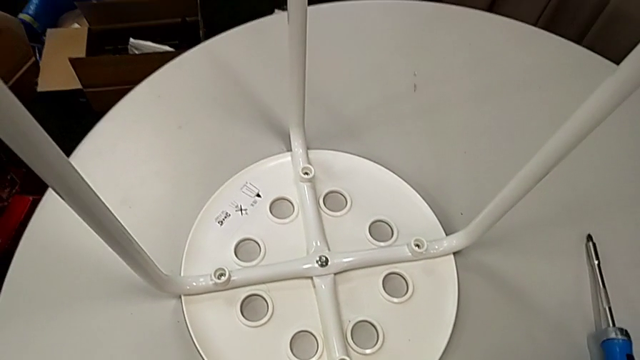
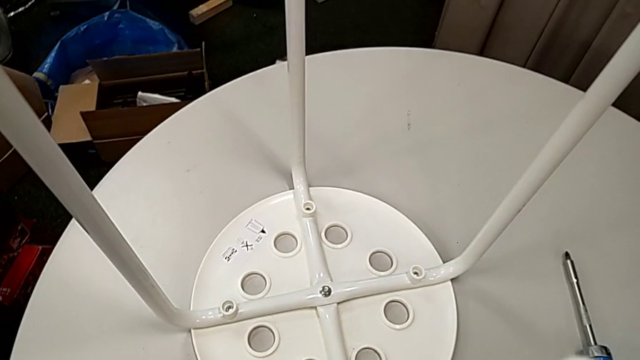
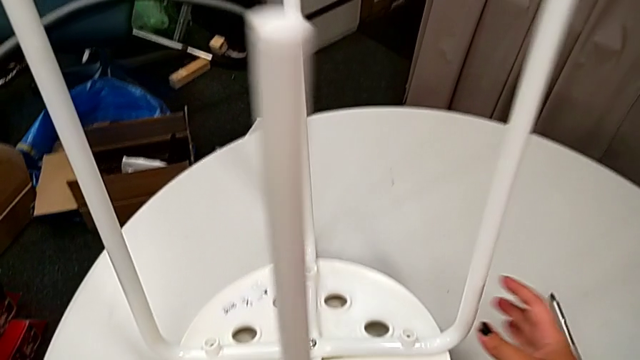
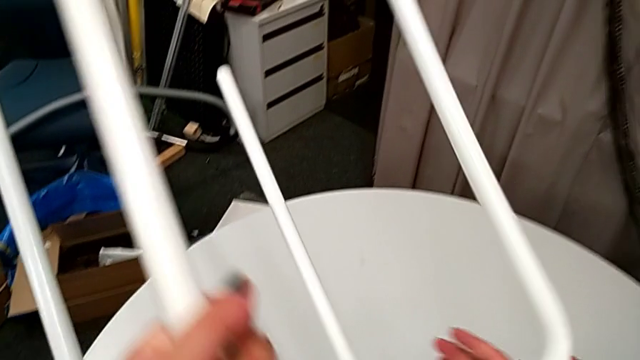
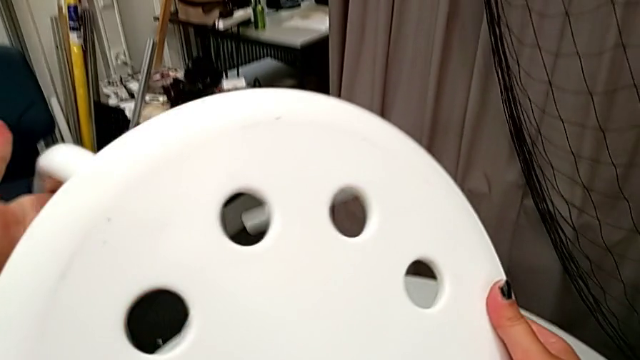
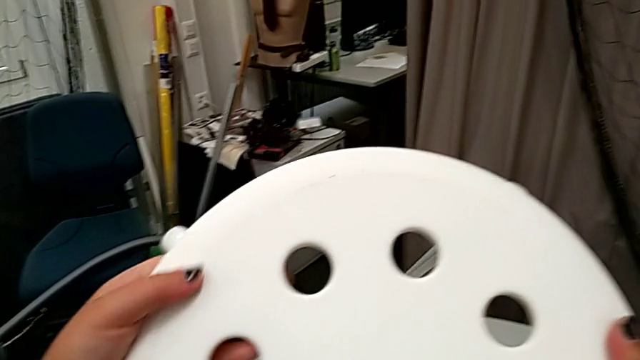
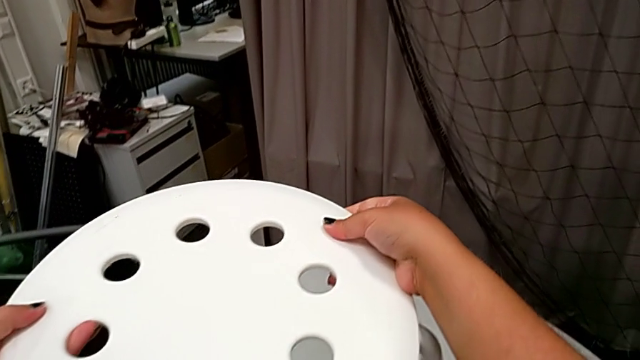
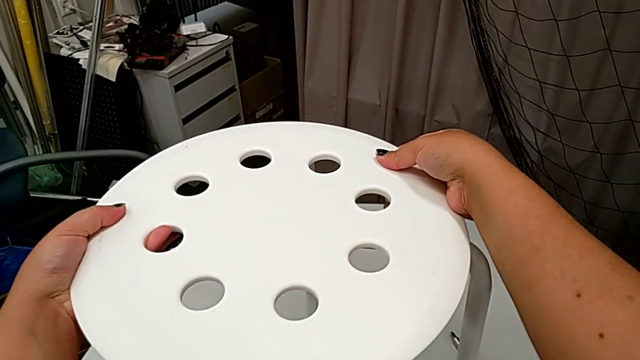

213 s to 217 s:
The camera wearer is screwing the leg onto the seat with a screwdriver. They rotate the stool and place it.
